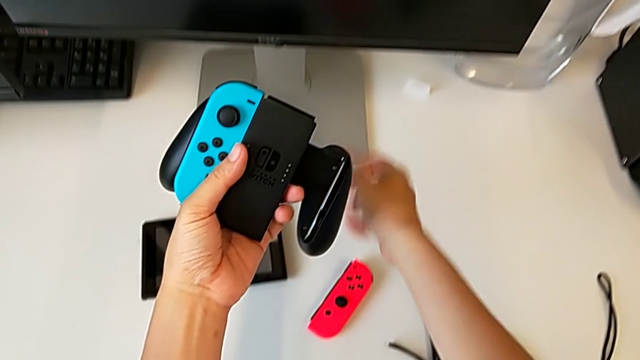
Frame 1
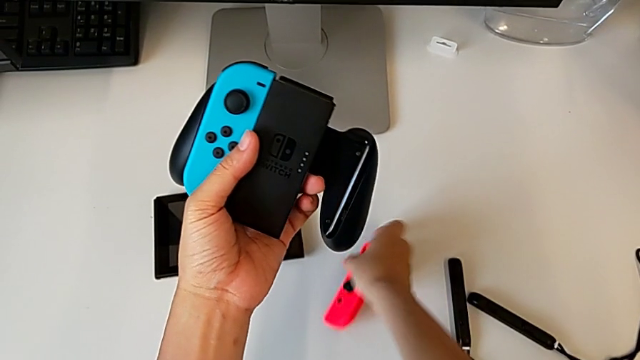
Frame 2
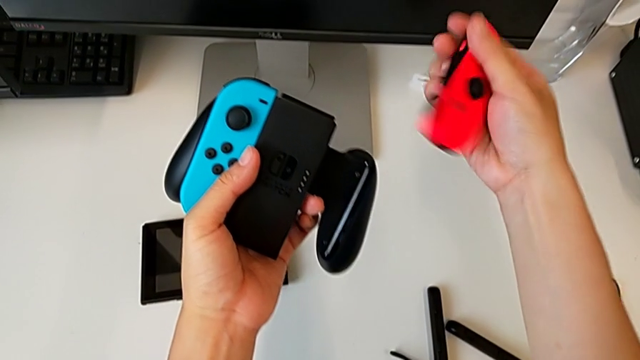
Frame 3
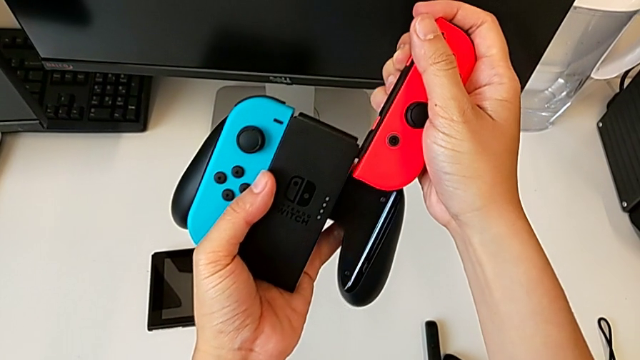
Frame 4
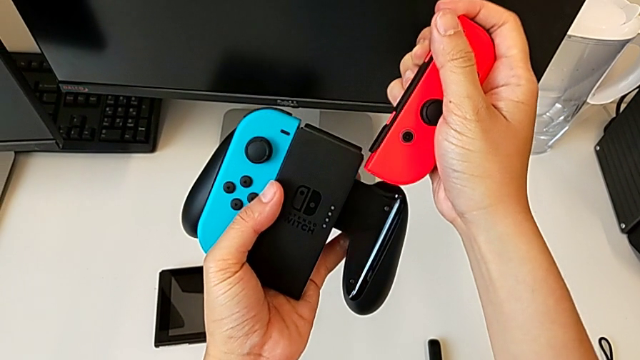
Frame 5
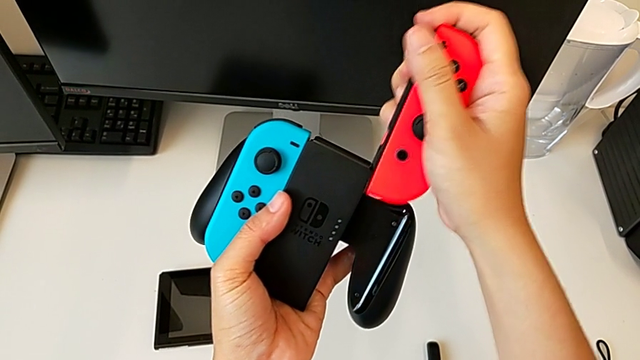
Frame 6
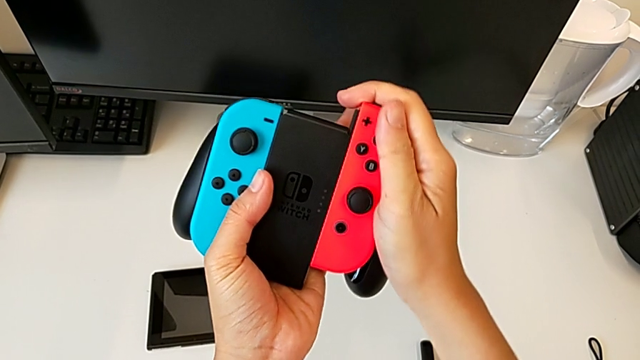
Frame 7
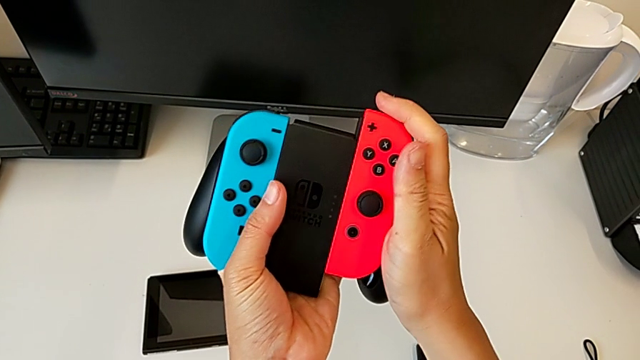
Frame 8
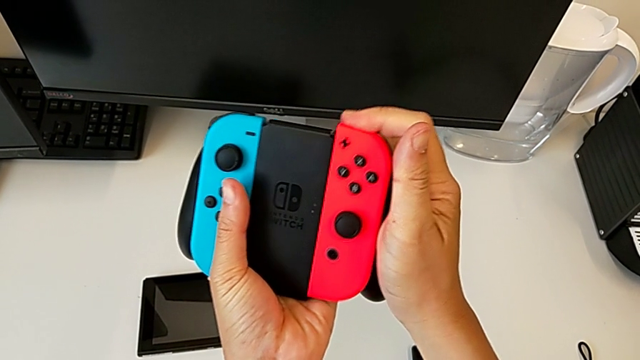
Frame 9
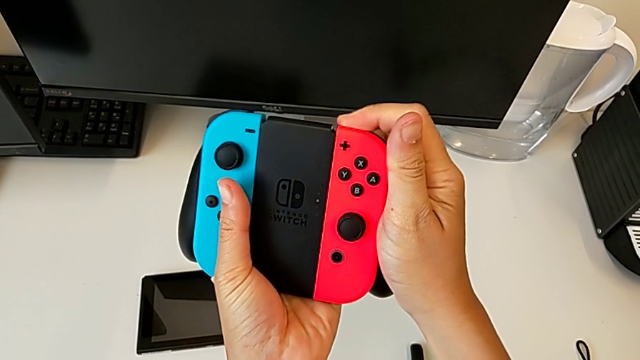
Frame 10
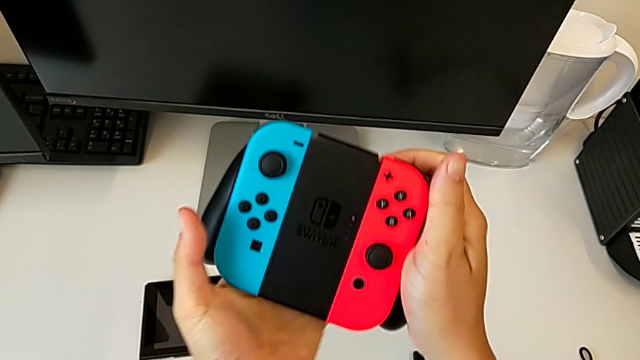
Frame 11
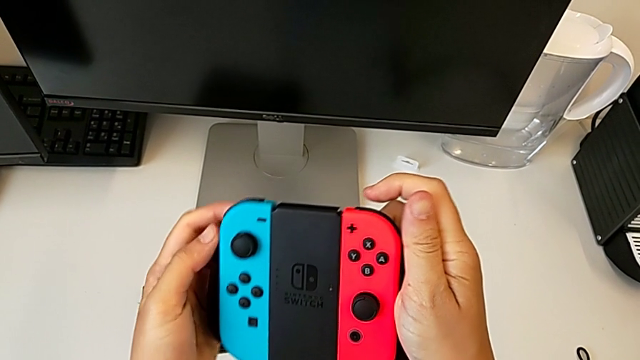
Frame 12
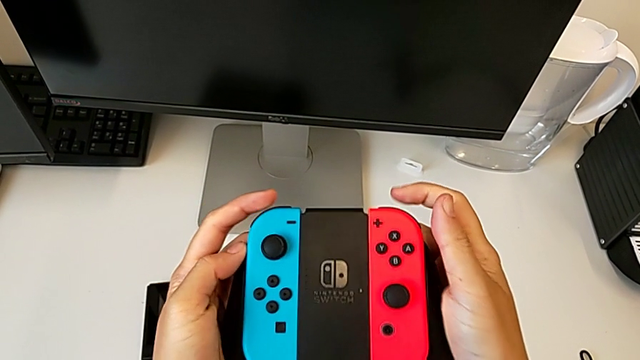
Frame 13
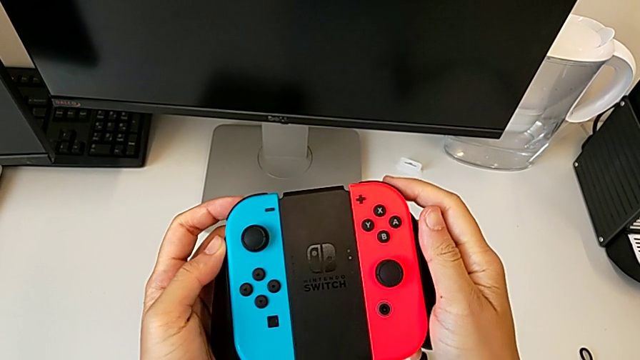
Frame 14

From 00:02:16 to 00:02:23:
The camera wearer is inserting the Joy-Con controllers into the comfort grip. They grab the red Joy-Con controller and insert it.

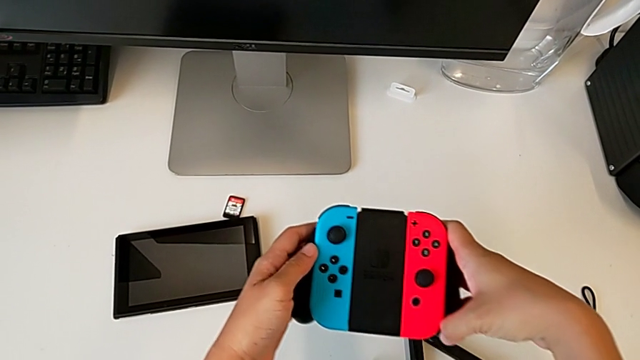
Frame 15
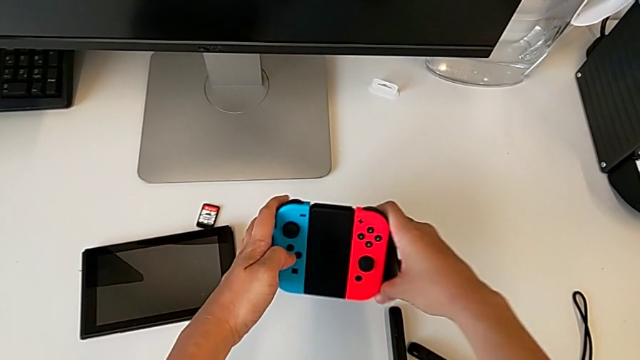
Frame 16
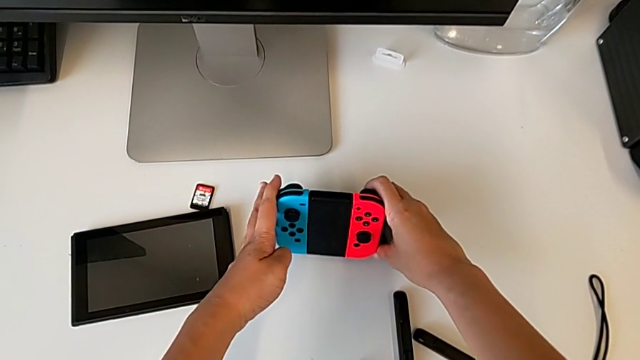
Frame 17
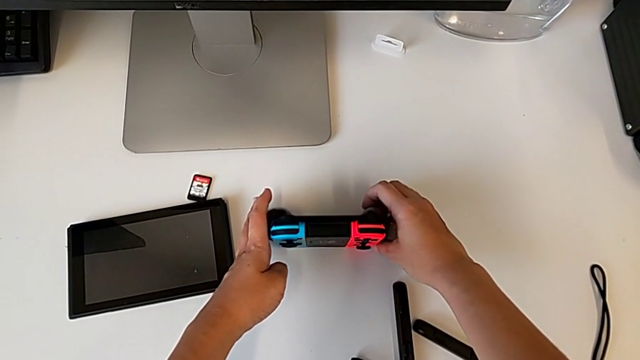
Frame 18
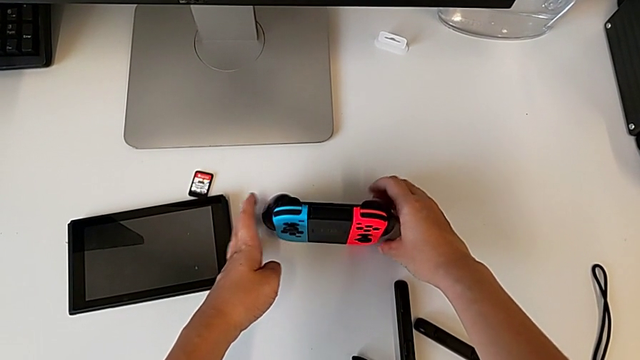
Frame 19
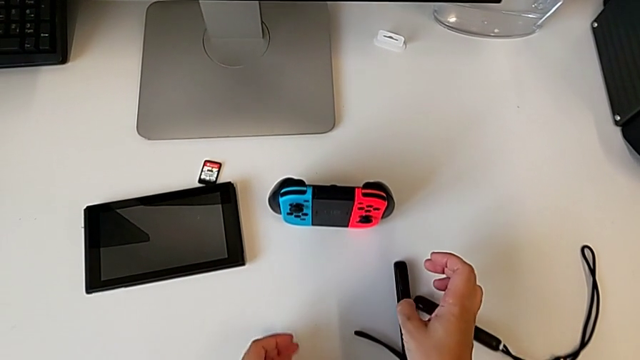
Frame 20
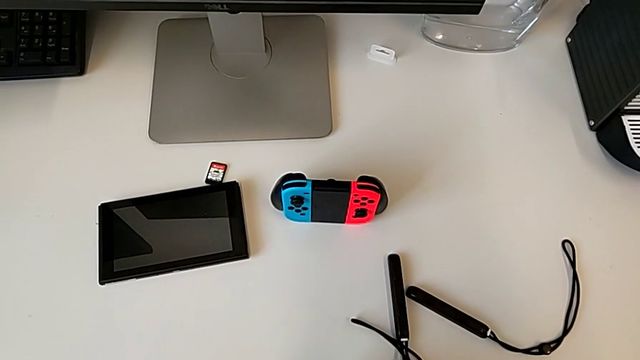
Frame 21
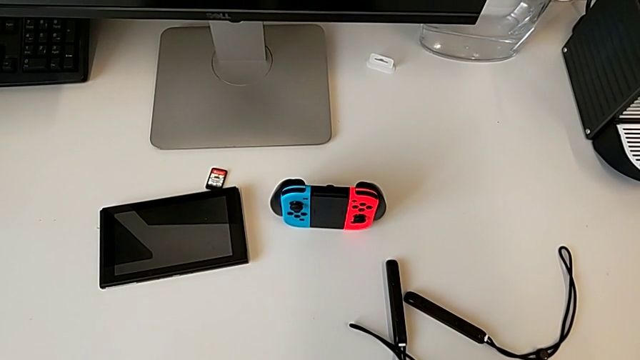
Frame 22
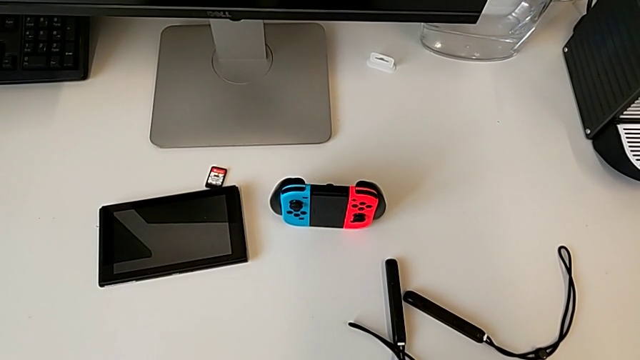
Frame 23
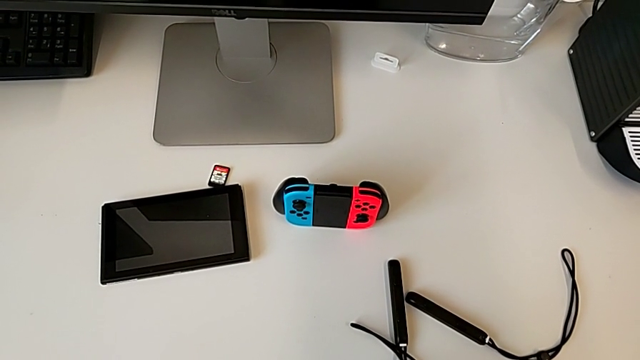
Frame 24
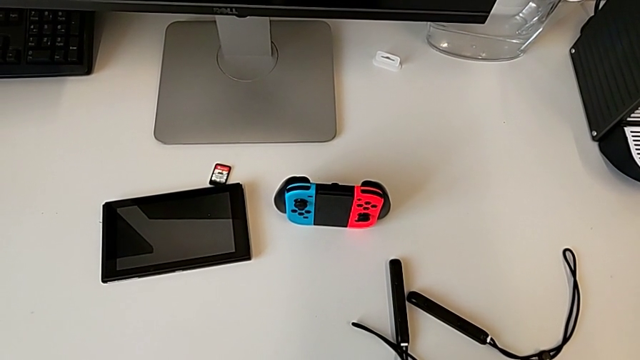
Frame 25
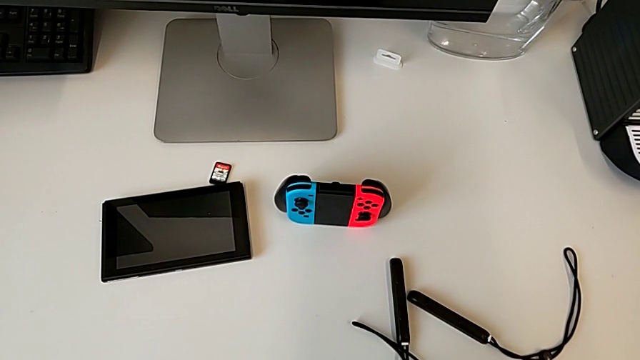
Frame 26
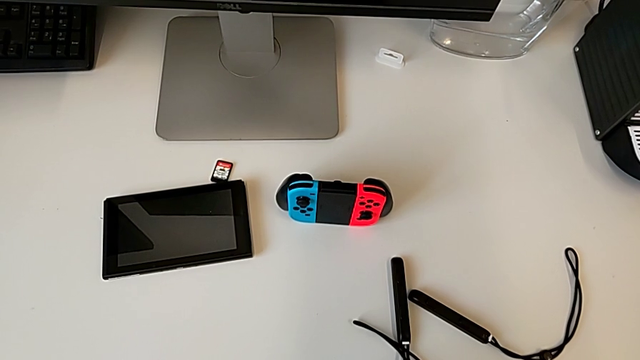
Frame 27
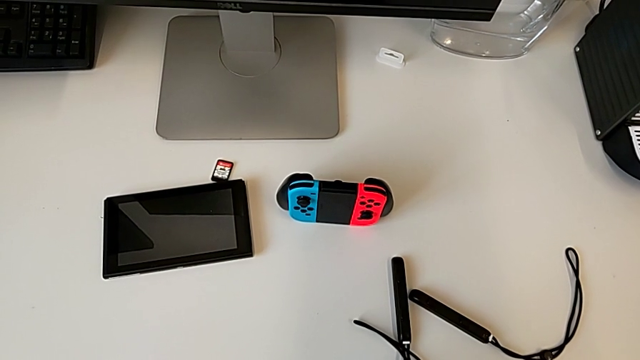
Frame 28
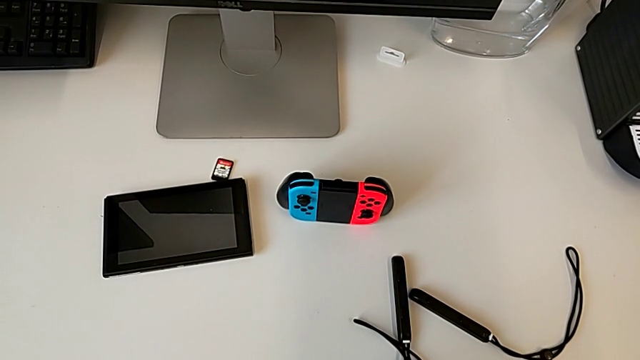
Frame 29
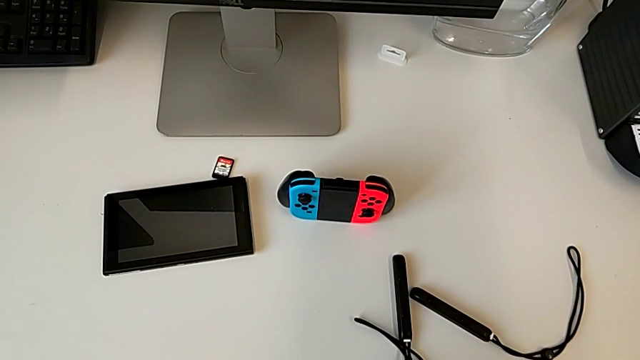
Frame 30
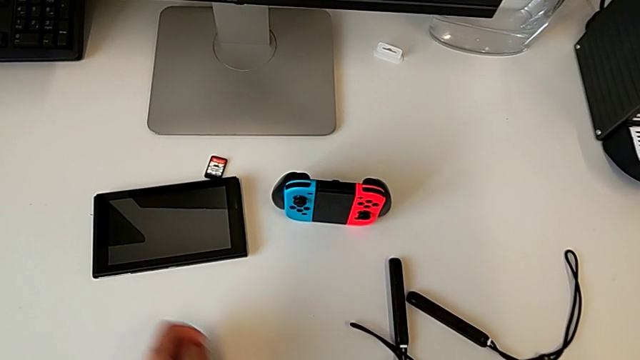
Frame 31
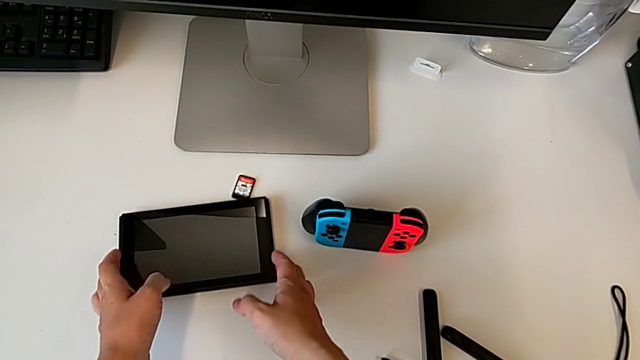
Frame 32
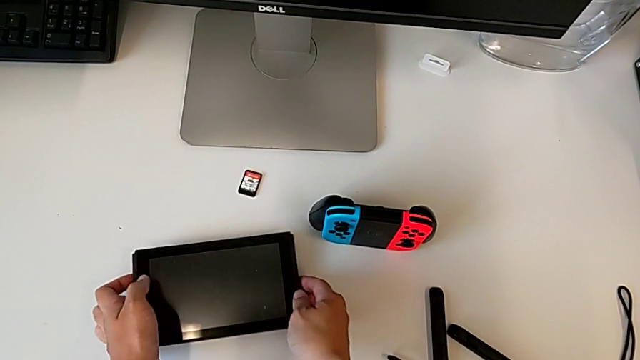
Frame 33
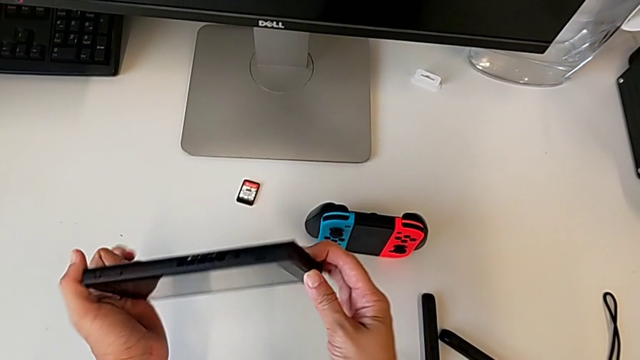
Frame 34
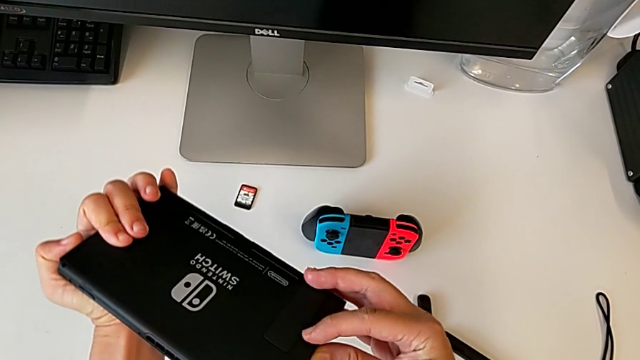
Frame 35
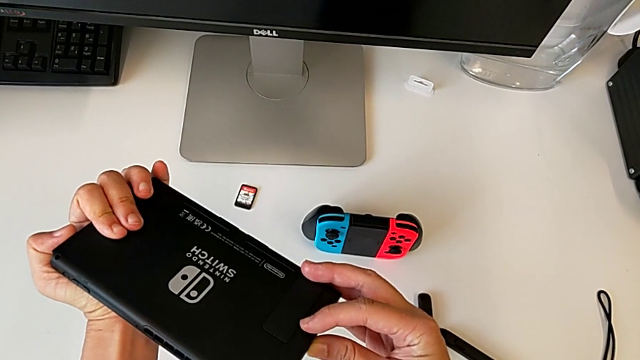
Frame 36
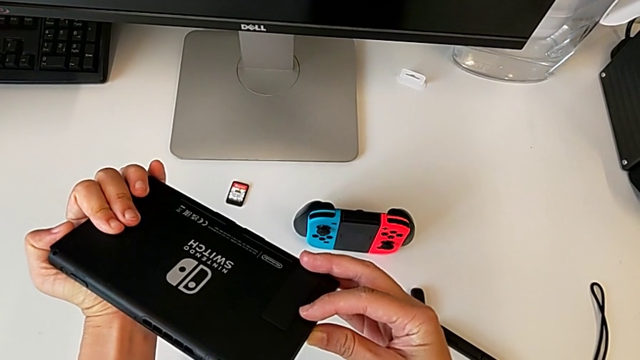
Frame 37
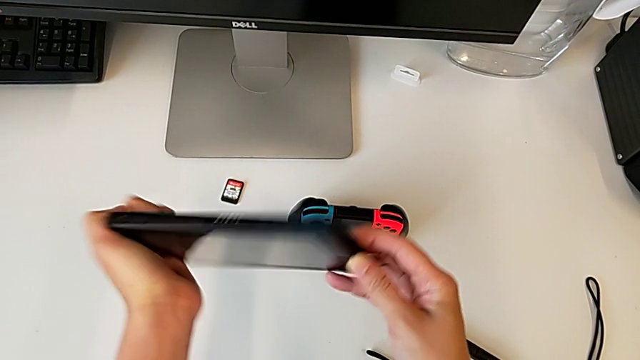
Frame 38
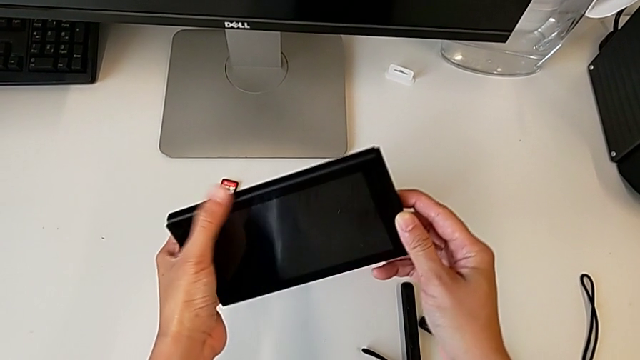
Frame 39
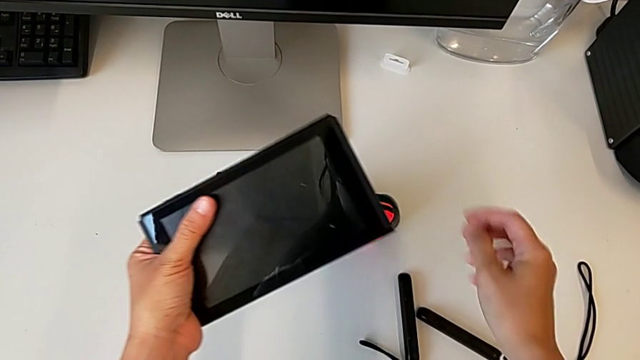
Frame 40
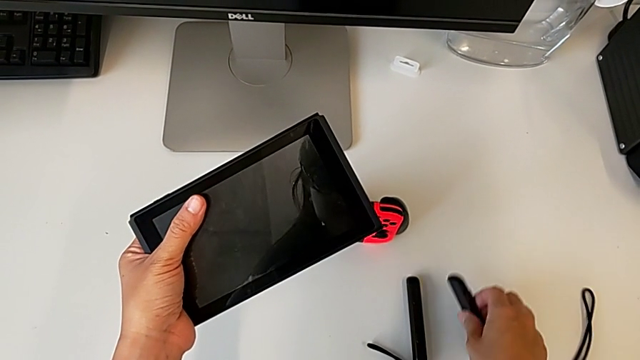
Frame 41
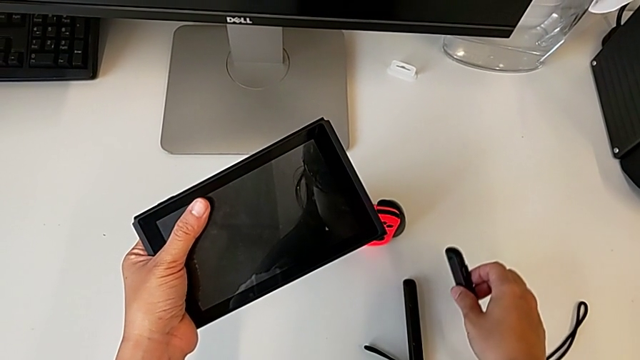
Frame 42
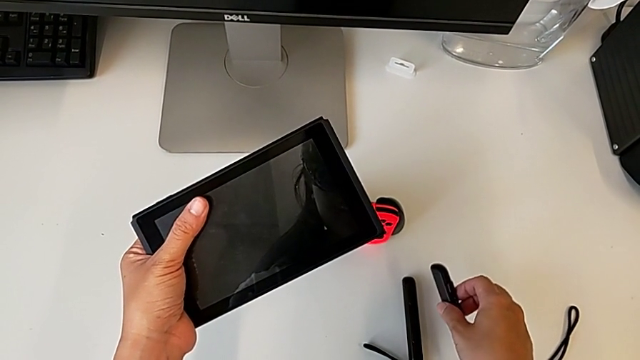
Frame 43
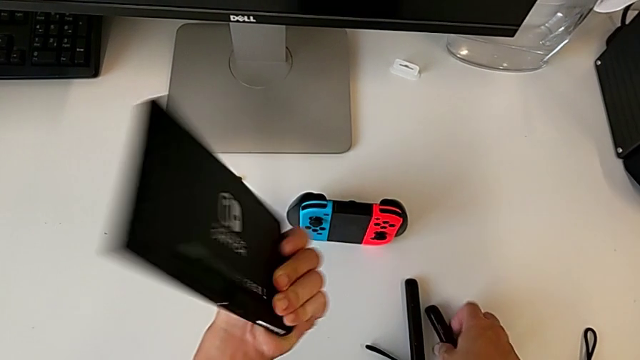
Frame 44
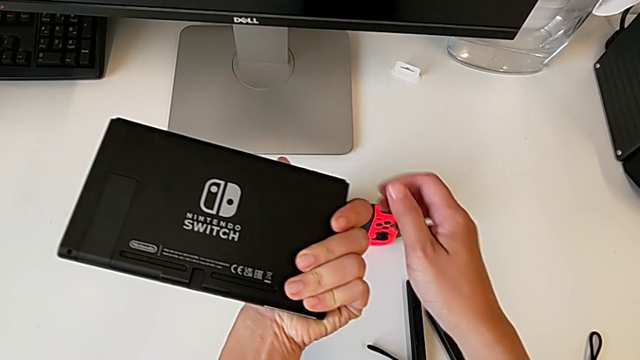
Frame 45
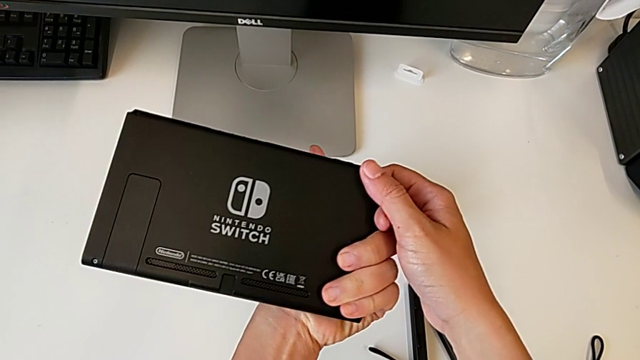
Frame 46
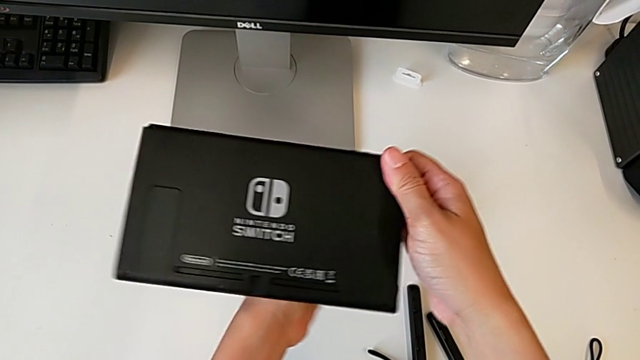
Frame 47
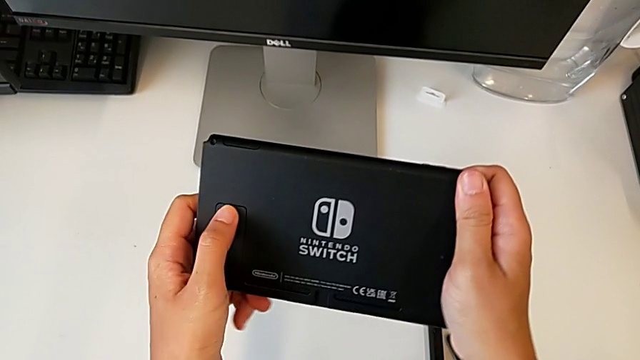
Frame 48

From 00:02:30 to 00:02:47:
The camera wearer is lifting the kickstand of the Nintendo Switch. They place the comfort grip, grab the Nintendo Switch, rotate it, grab the Joy-Con strap, place it and flip the Nintendo Switch.
